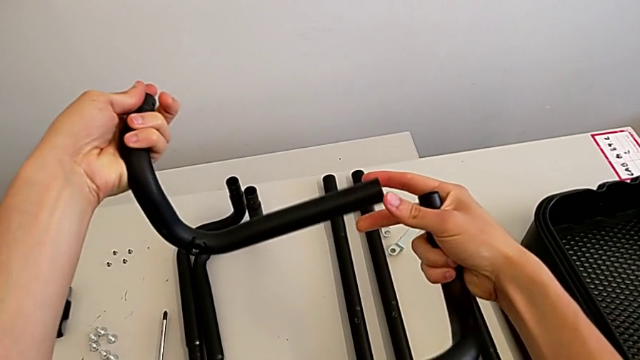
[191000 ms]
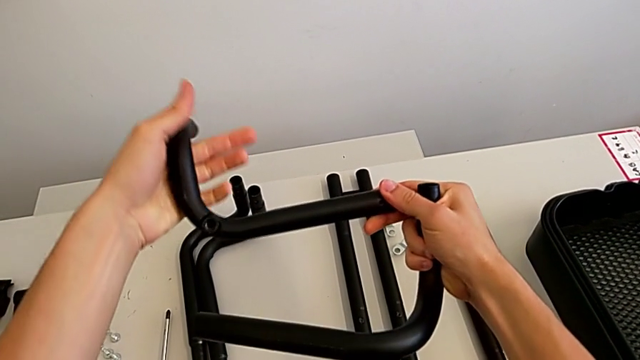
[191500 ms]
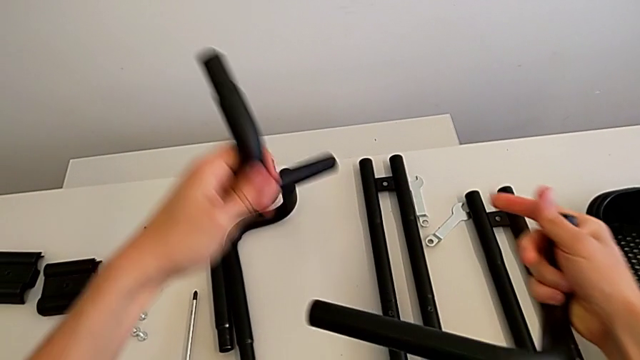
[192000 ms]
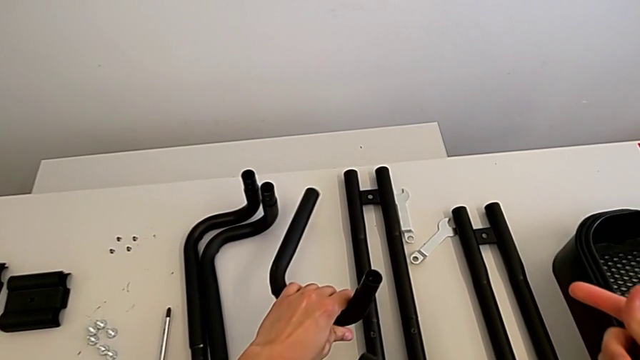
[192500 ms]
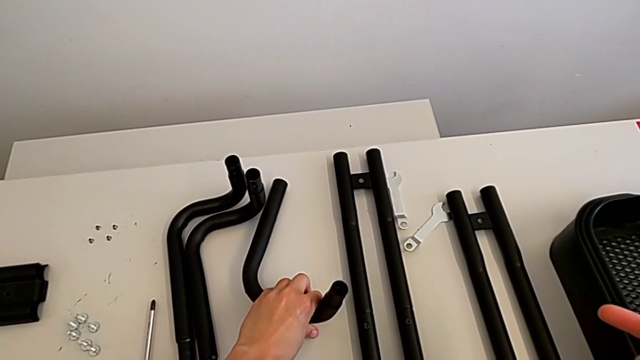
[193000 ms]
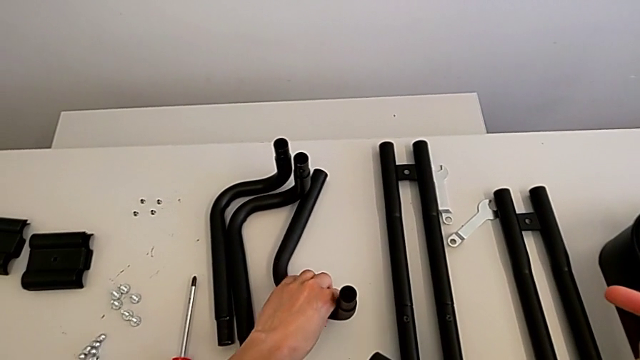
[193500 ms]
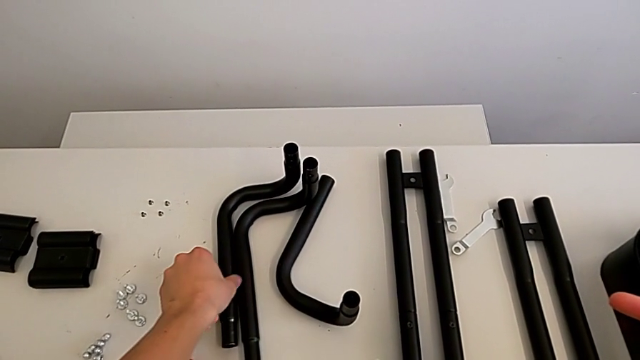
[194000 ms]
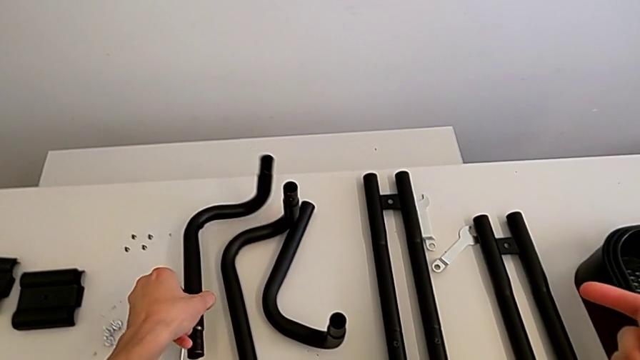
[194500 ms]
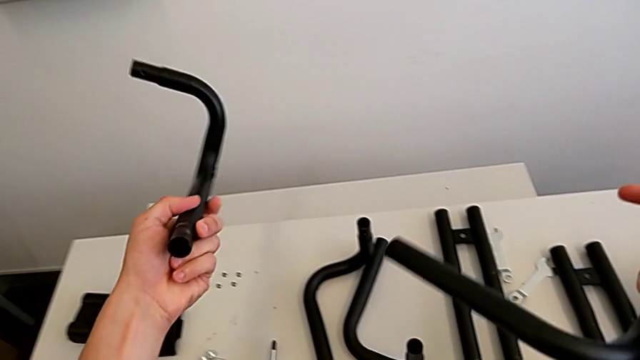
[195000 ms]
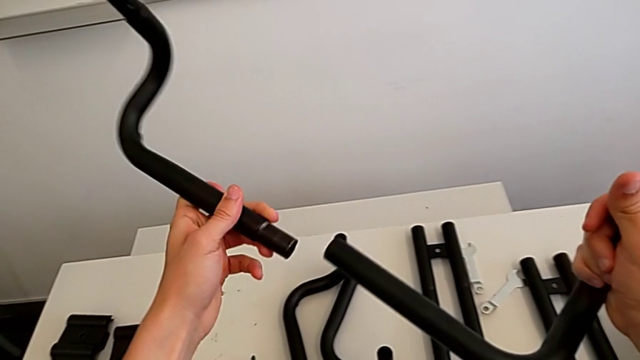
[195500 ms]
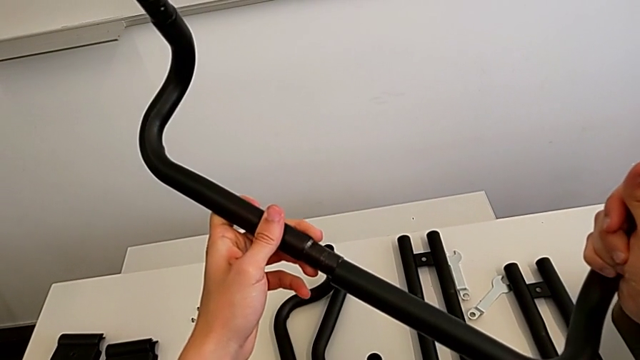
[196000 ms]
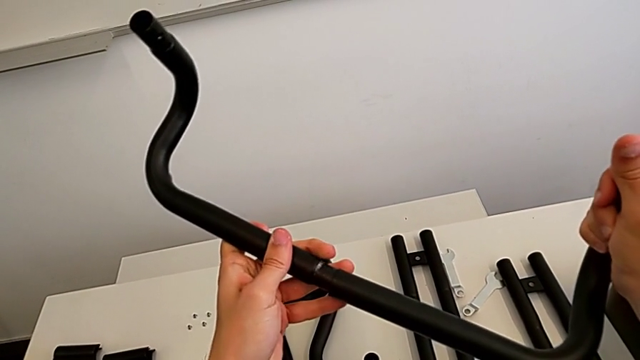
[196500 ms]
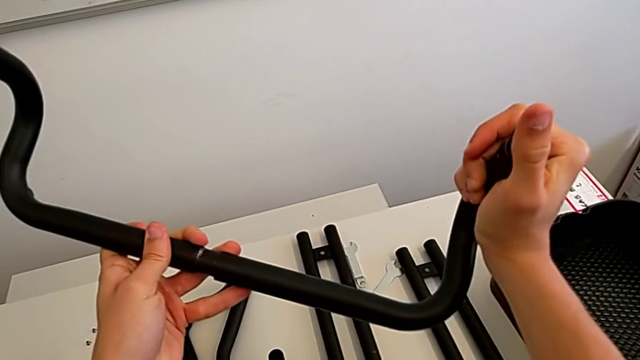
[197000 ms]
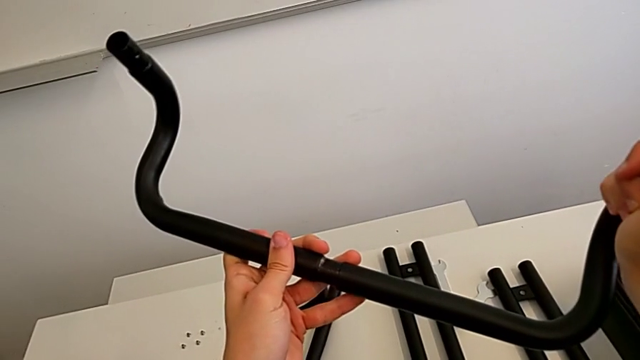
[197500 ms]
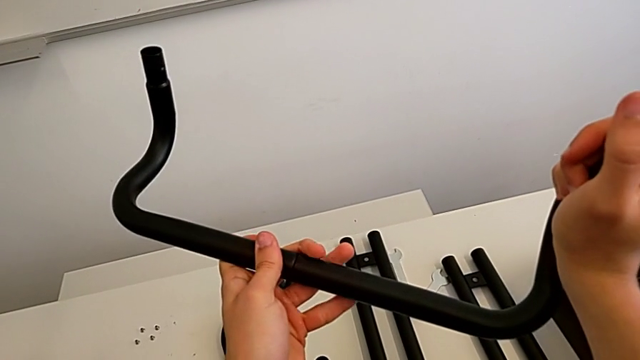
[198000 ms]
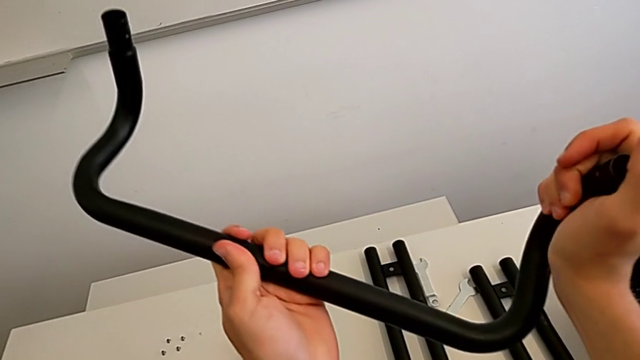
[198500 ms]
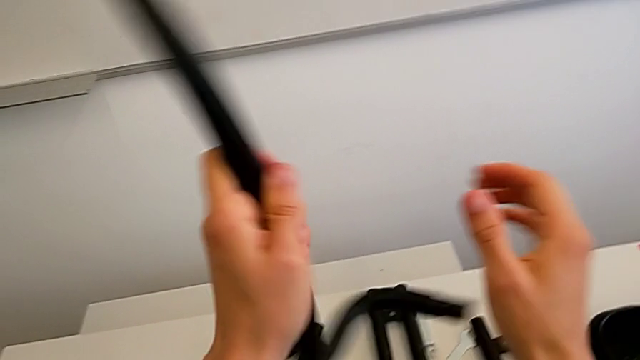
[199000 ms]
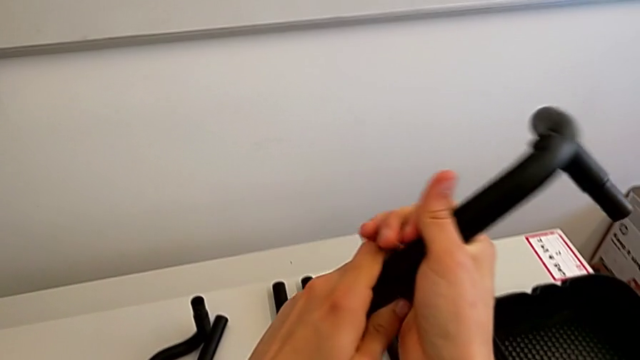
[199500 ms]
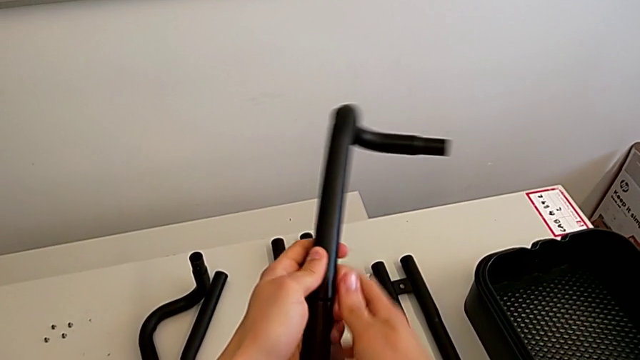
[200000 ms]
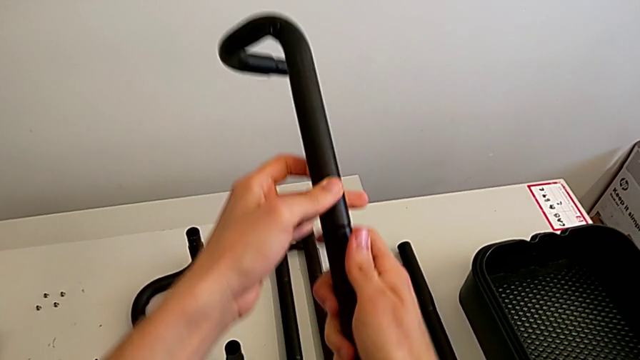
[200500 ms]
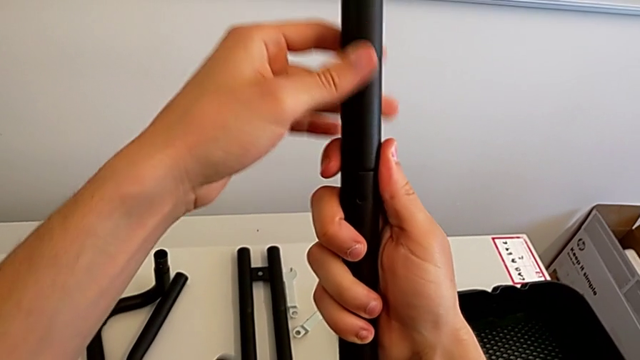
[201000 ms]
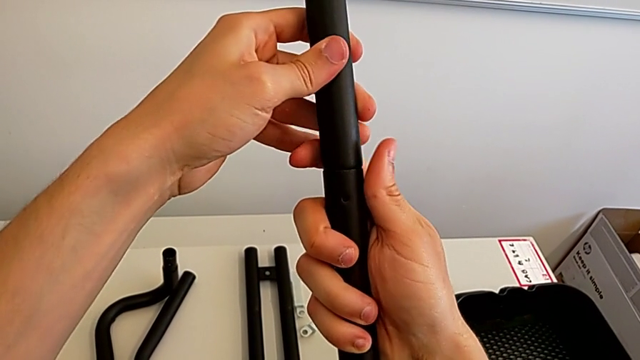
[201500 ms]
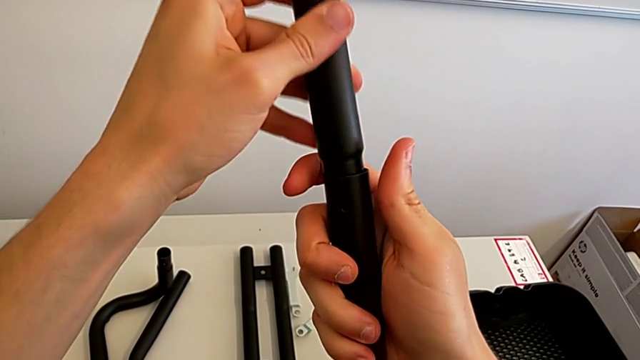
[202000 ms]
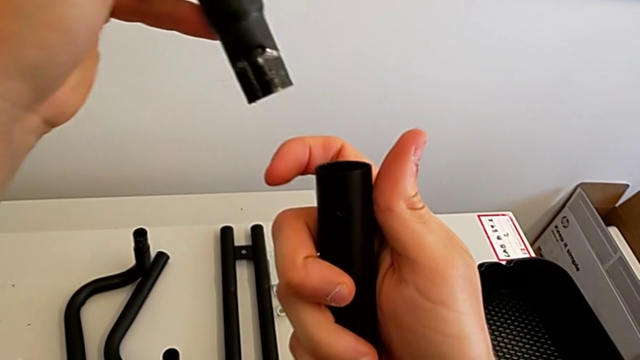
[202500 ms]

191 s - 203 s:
The camera wearer is assembling the black base leg. They place the leg, grab it, assemble it, rotate it and withdraw it.

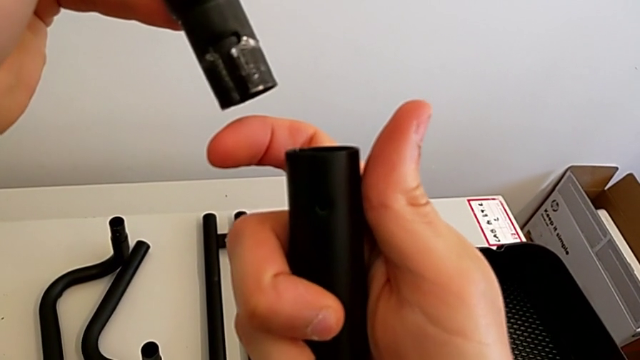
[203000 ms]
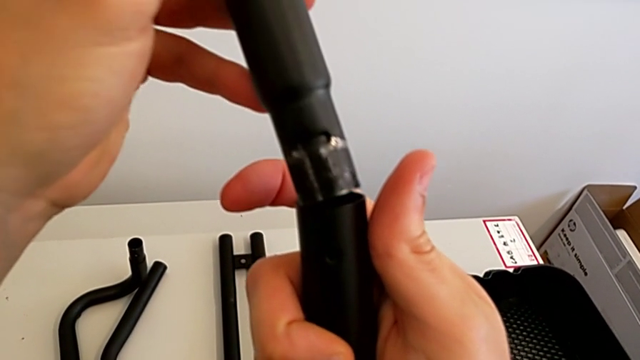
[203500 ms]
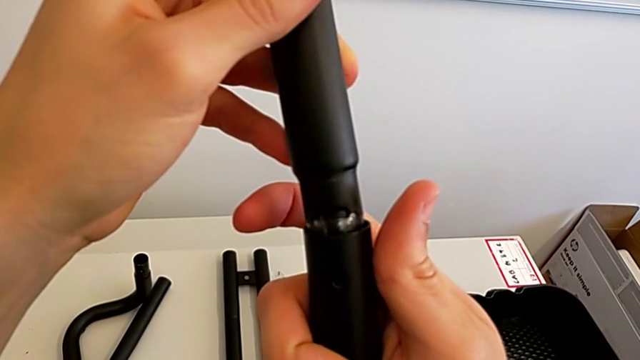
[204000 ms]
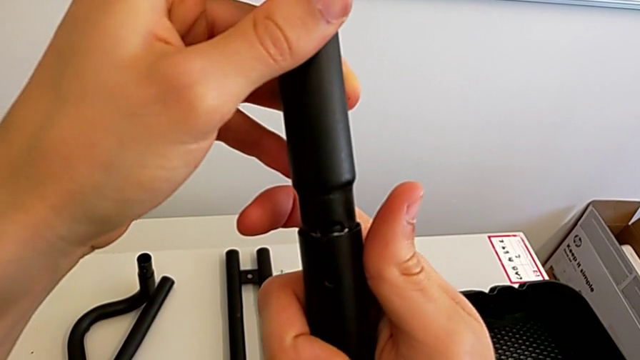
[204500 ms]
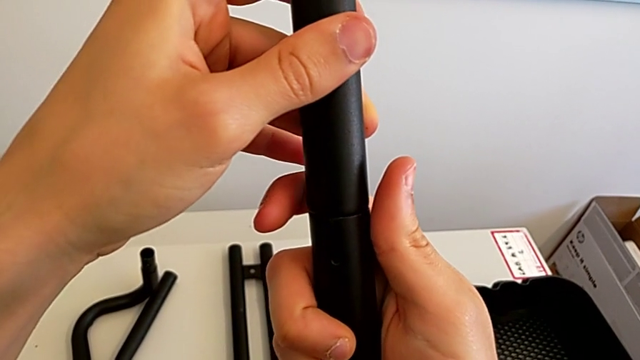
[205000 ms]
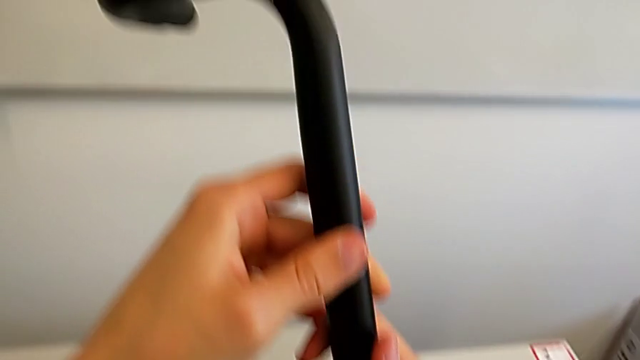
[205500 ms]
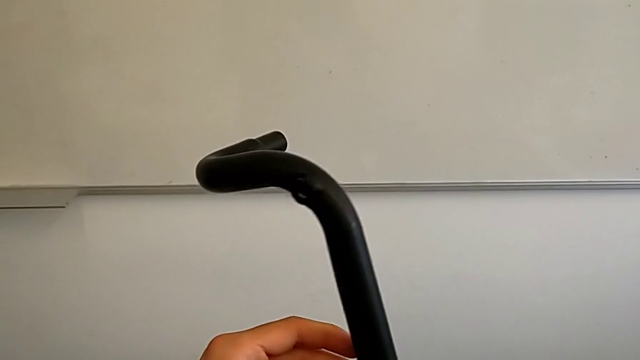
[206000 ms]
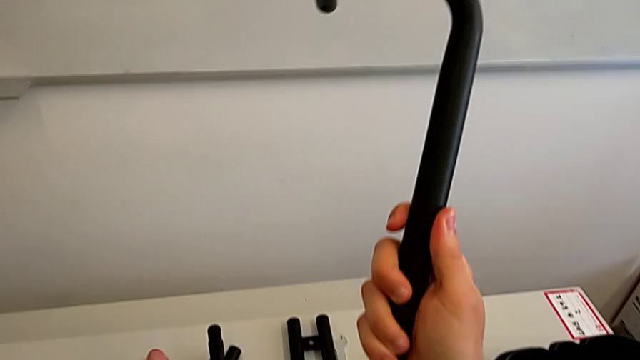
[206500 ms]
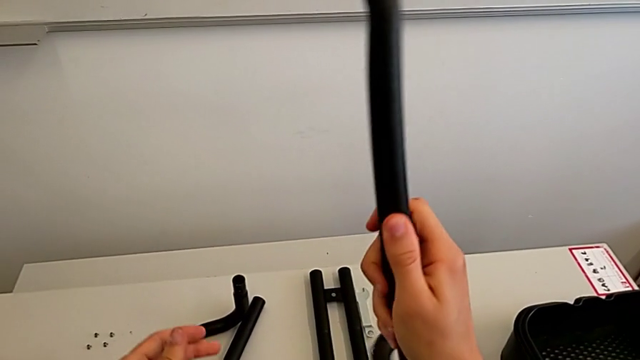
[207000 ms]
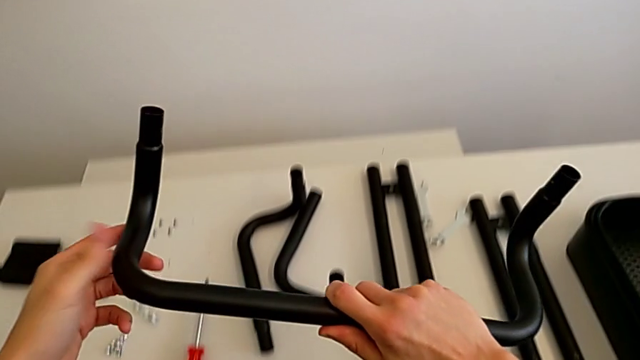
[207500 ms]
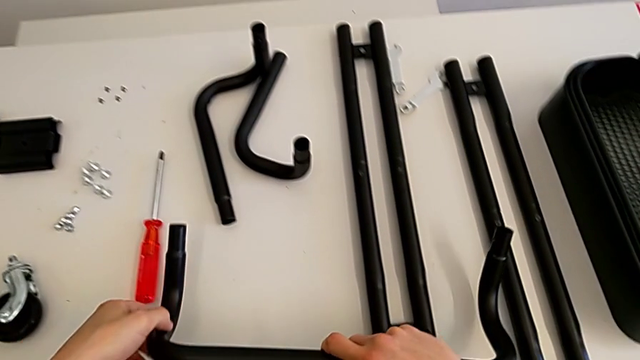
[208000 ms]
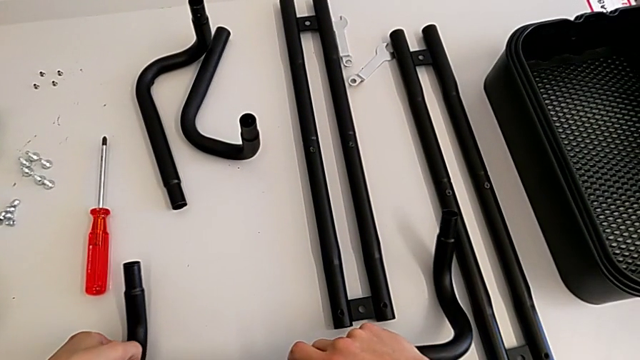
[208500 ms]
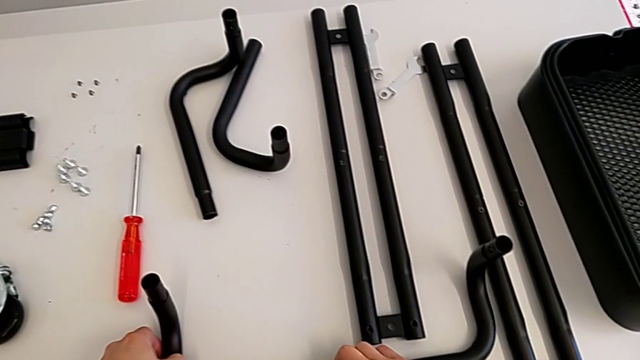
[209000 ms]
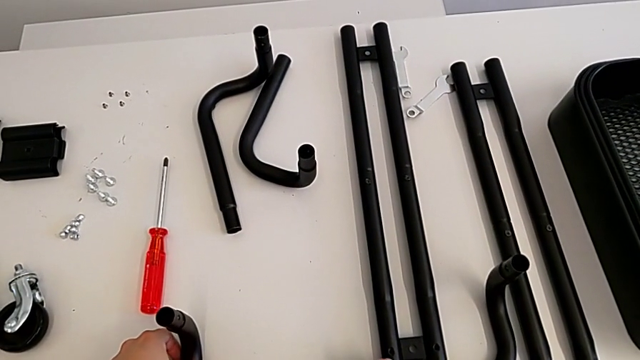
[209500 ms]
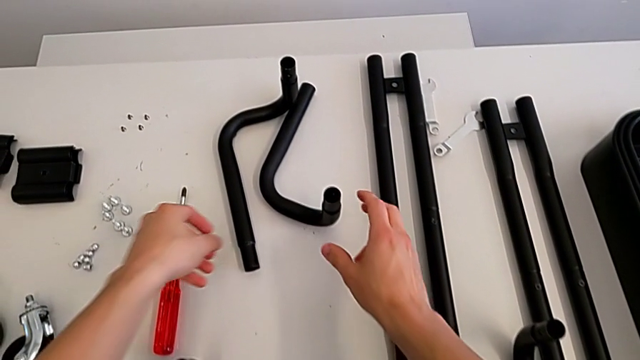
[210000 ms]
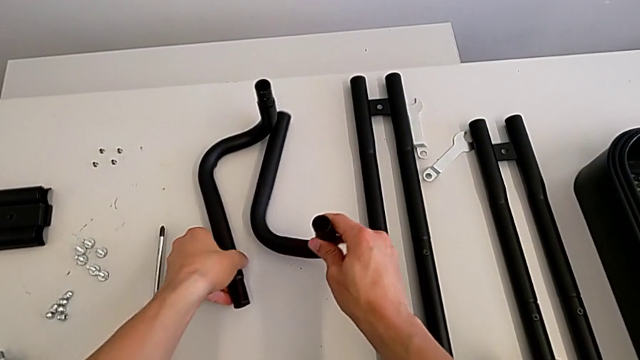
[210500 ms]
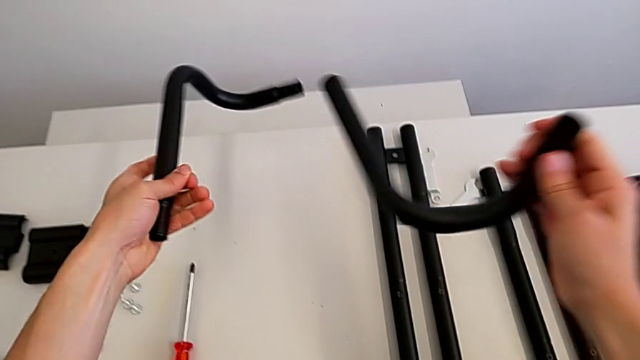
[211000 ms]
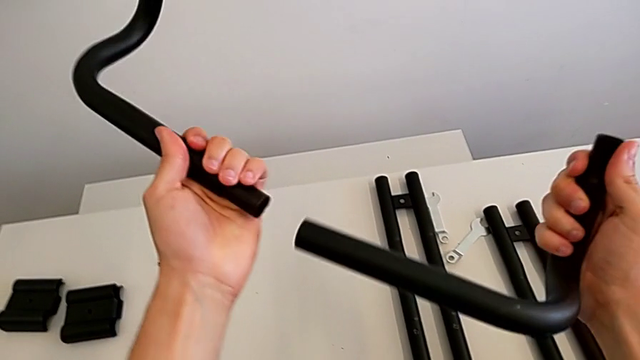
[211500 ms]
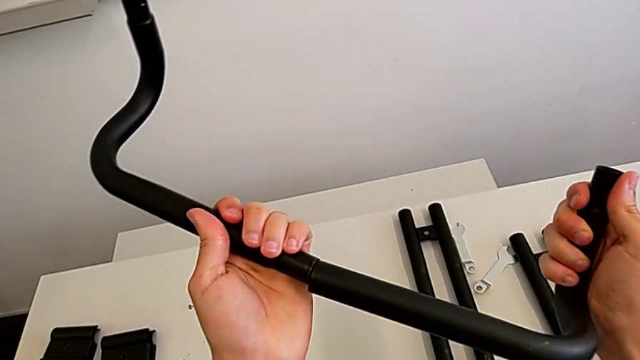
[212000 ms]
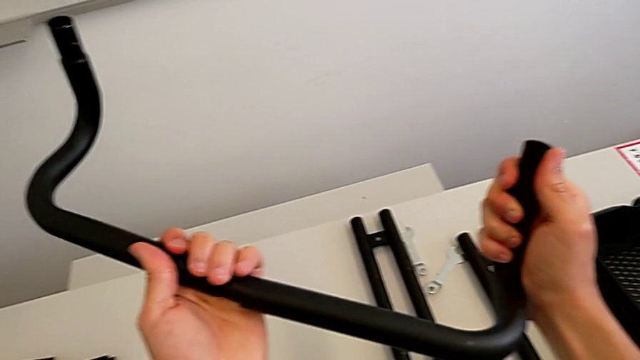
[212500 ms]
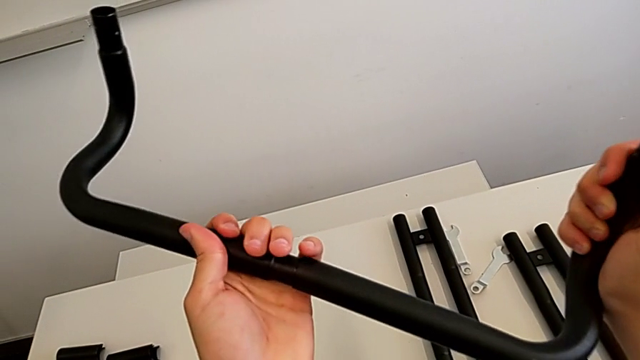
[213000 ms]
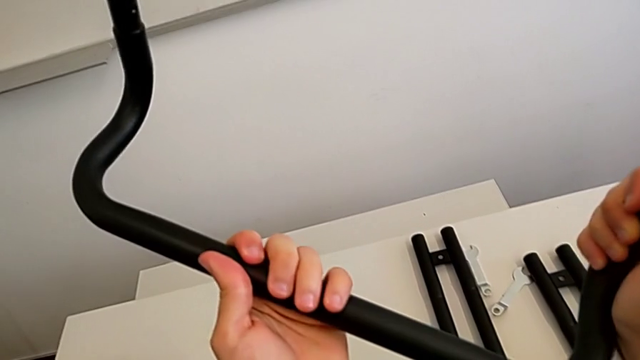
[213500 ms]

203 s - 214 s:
The camera wearer is assembling the black base leg. They keep assembling the leg, place it, grab it and assemble it.
